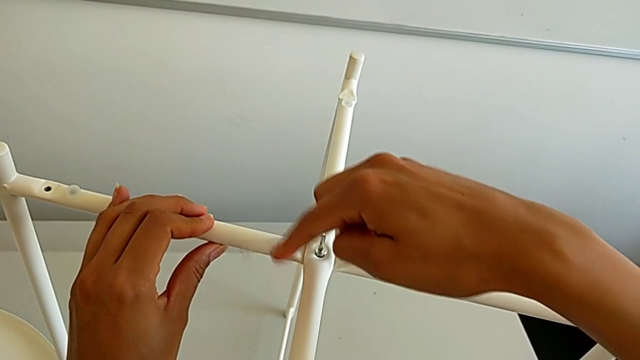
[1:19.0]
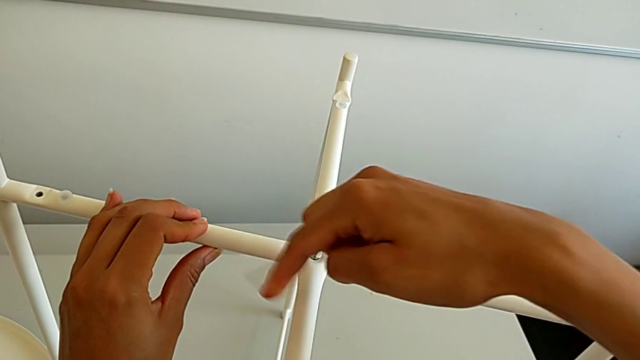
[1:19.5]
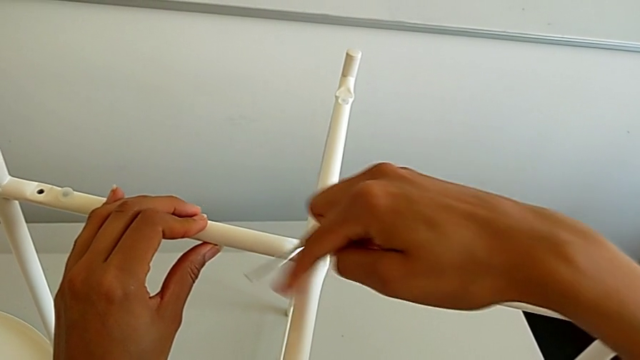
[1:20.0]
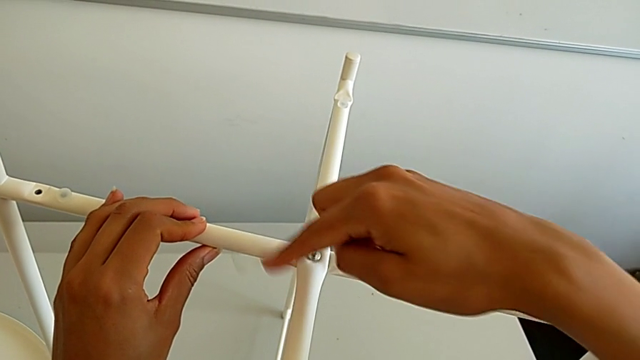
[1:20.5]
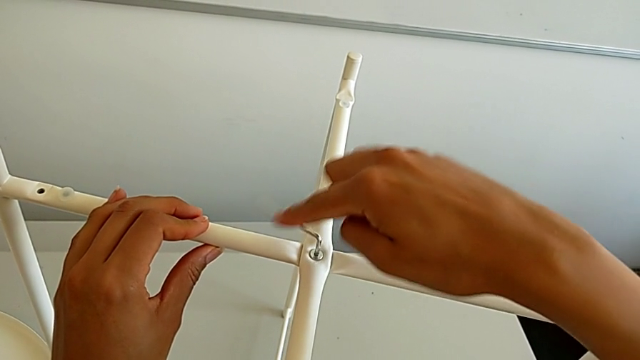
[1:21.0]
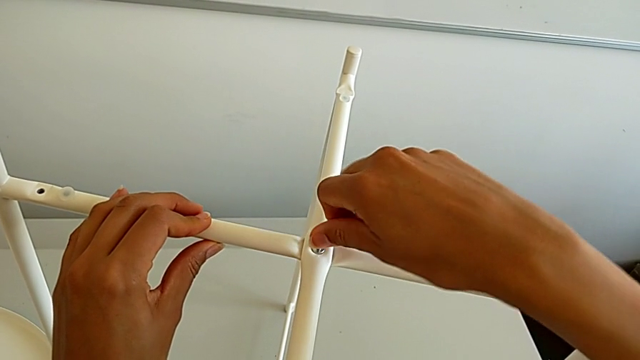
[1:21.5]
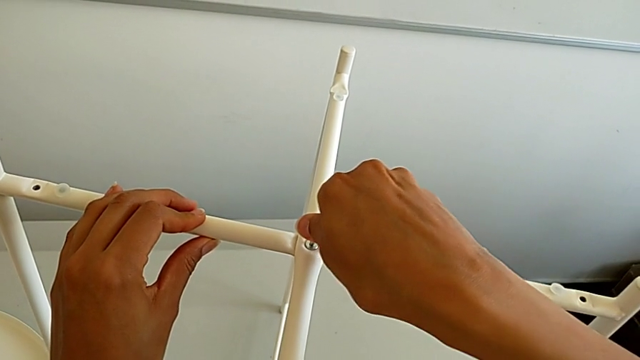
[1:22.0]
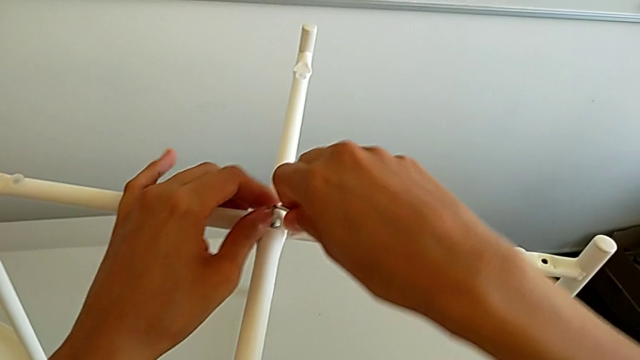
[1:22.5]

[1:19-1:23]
The camera wearer is assembling the top screw. They keep screwing the hex socket head and withdraw the Allen wrench.

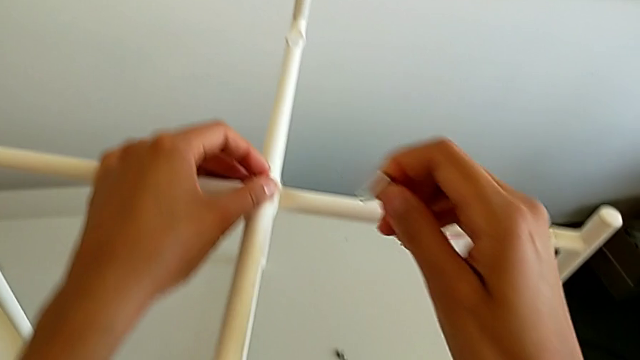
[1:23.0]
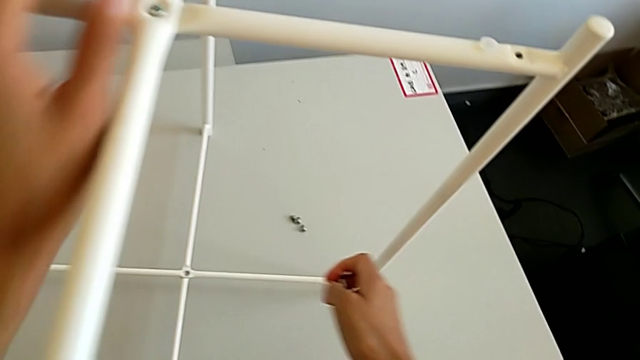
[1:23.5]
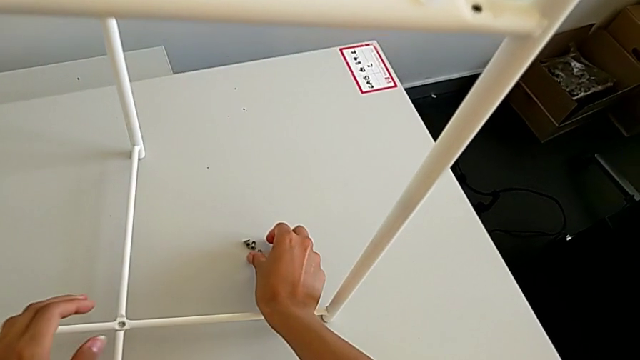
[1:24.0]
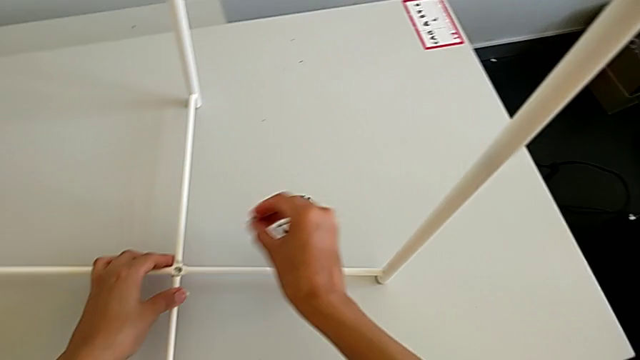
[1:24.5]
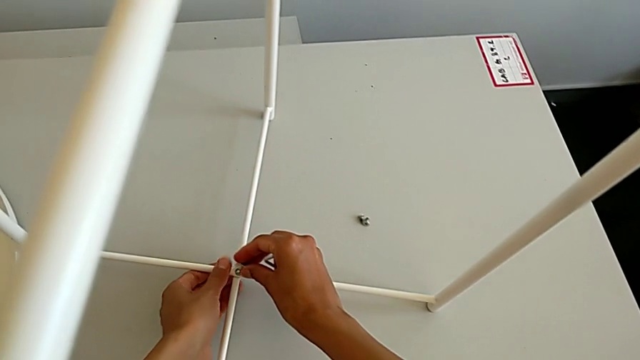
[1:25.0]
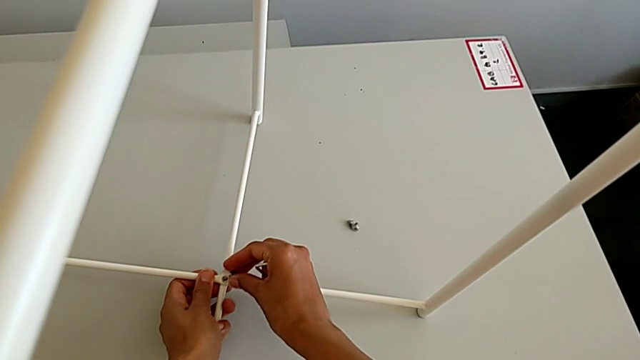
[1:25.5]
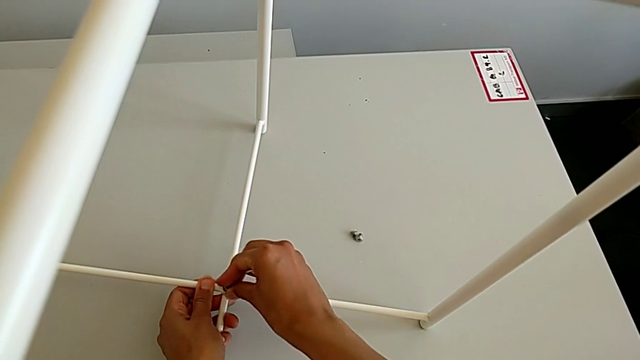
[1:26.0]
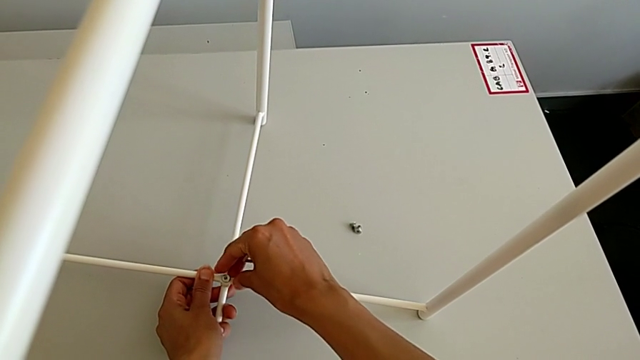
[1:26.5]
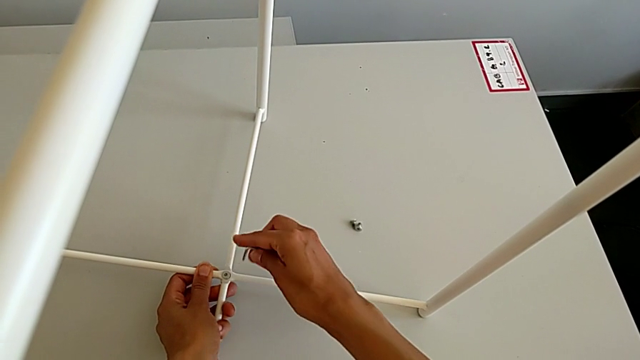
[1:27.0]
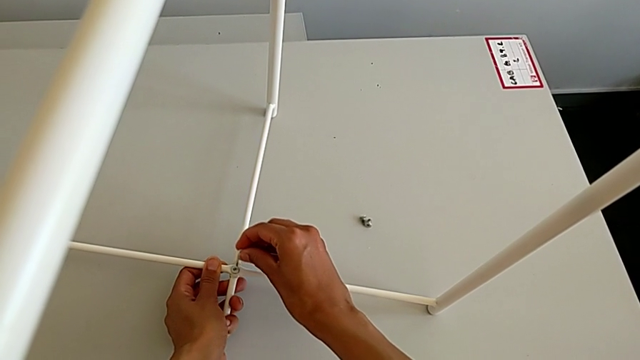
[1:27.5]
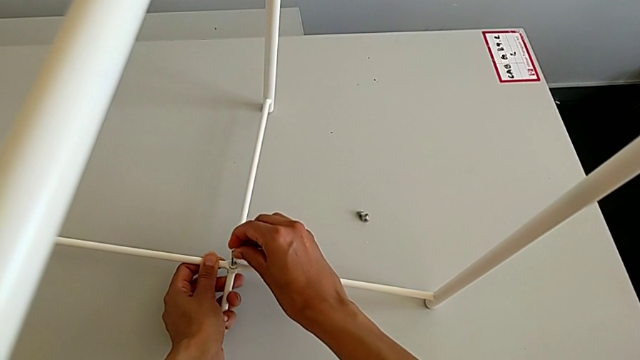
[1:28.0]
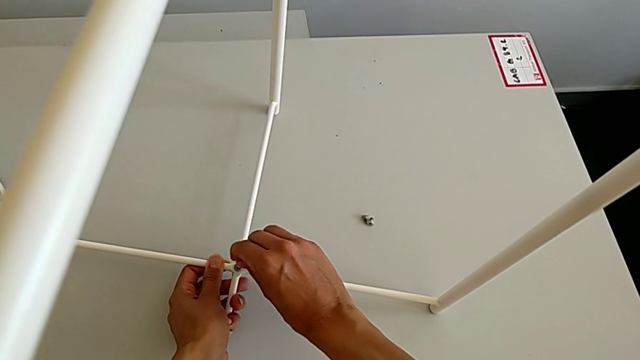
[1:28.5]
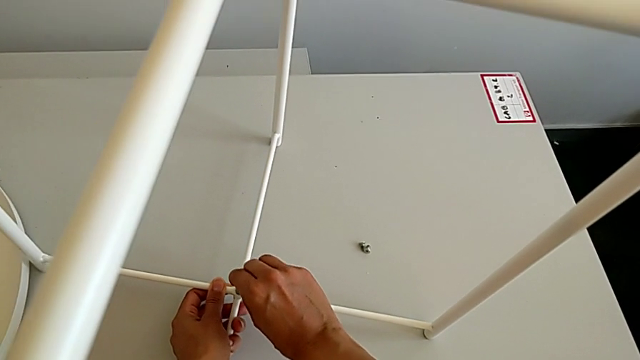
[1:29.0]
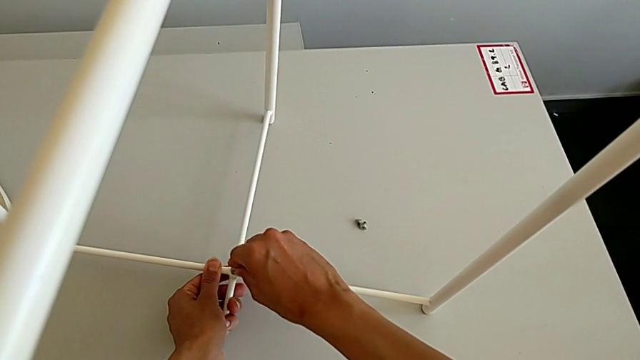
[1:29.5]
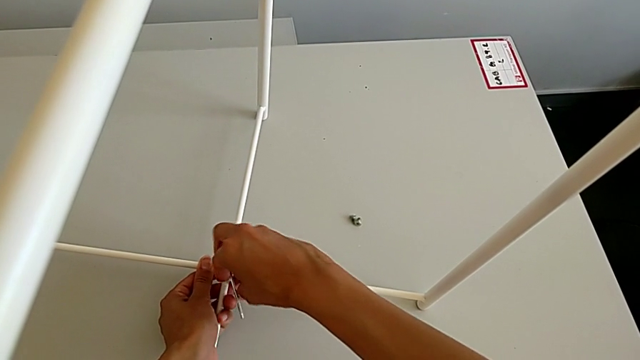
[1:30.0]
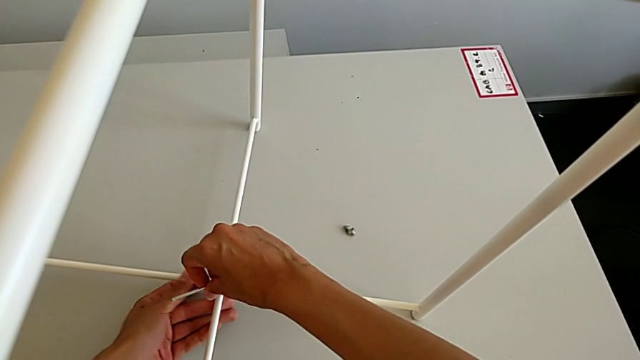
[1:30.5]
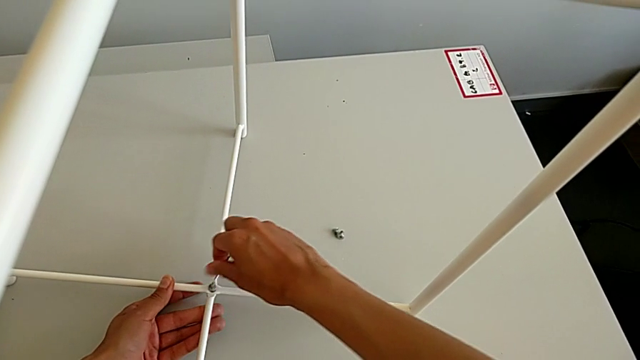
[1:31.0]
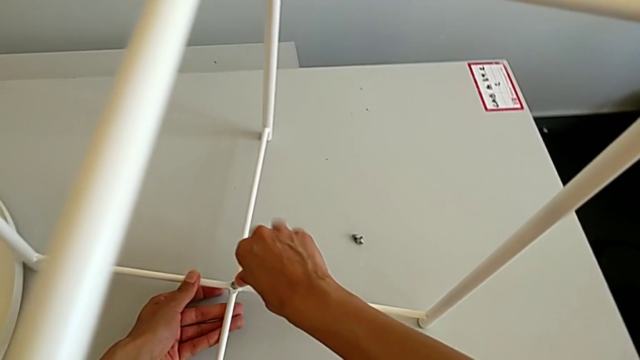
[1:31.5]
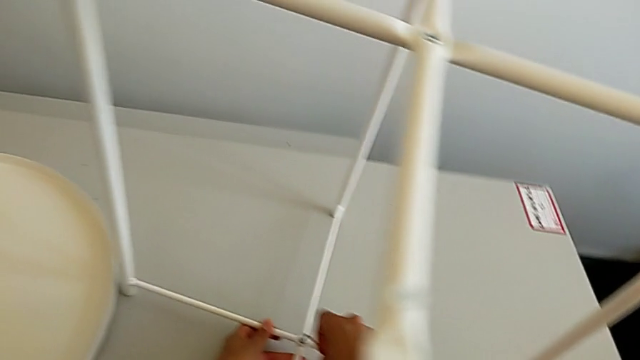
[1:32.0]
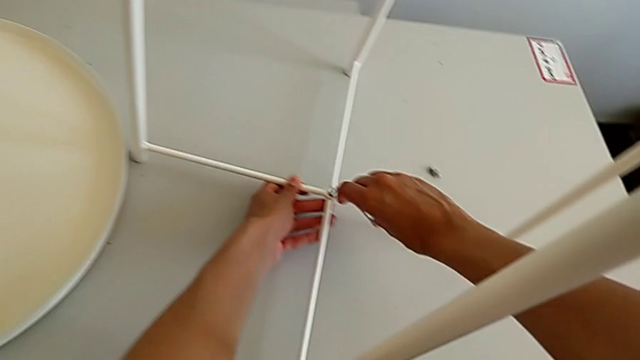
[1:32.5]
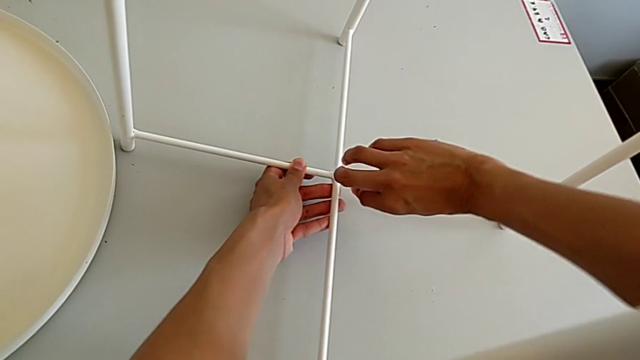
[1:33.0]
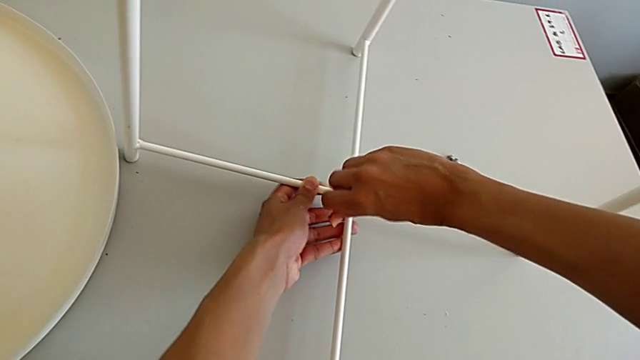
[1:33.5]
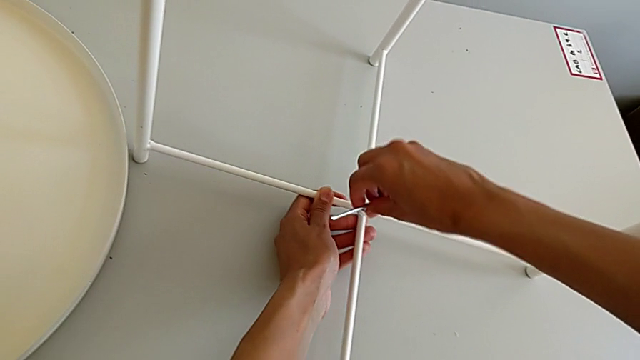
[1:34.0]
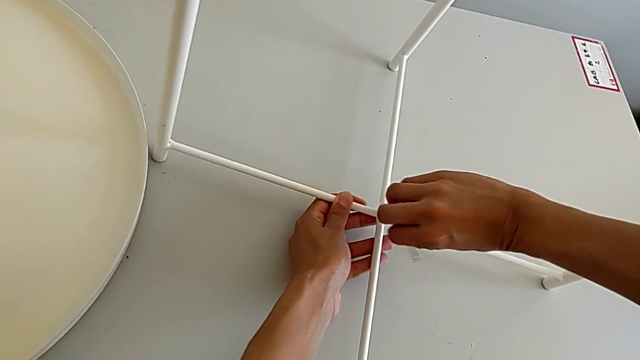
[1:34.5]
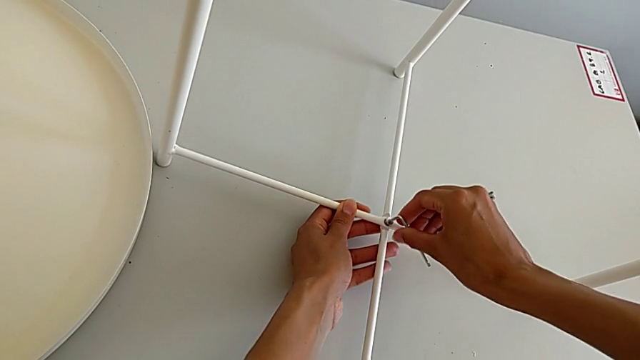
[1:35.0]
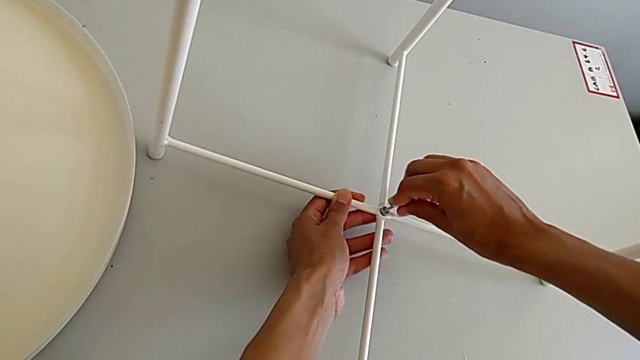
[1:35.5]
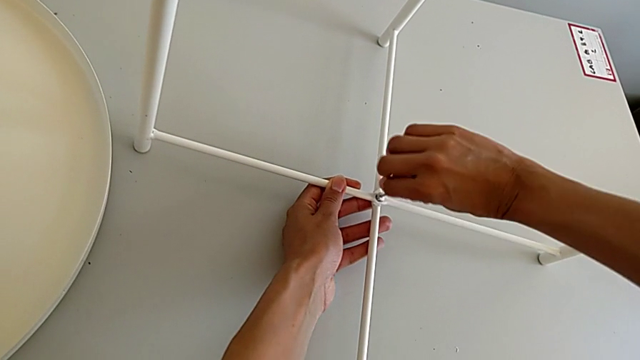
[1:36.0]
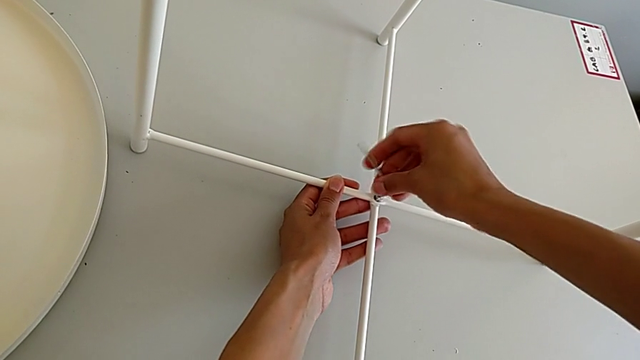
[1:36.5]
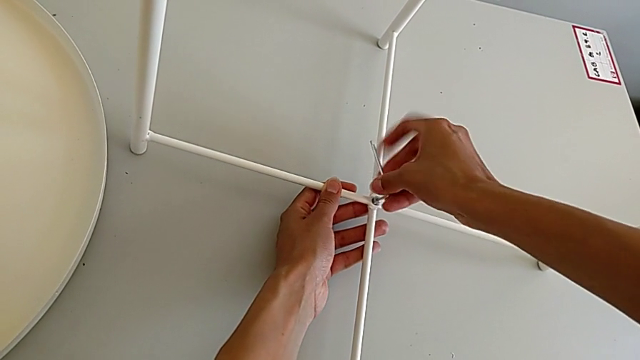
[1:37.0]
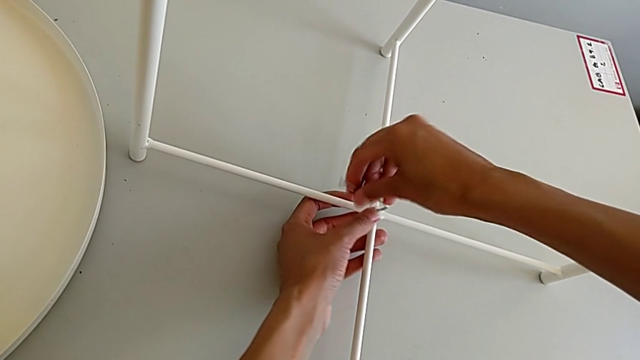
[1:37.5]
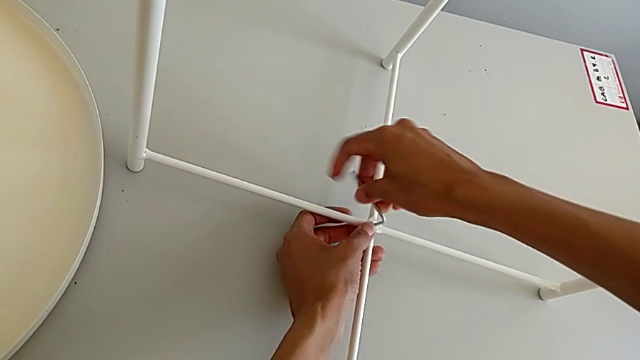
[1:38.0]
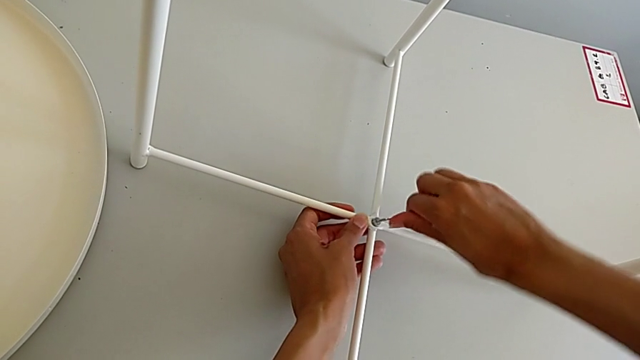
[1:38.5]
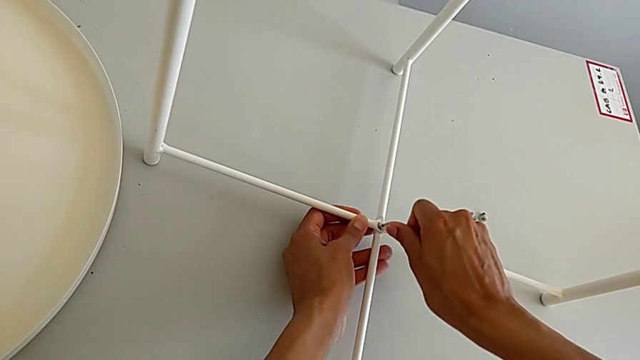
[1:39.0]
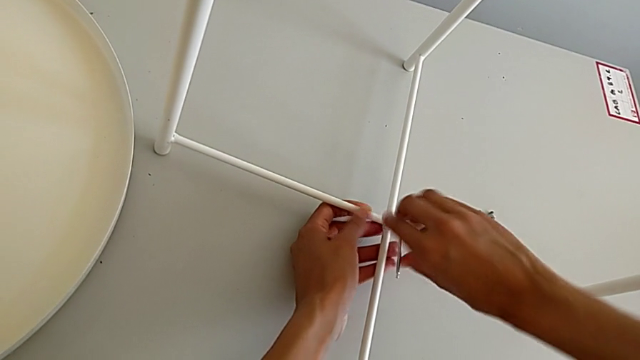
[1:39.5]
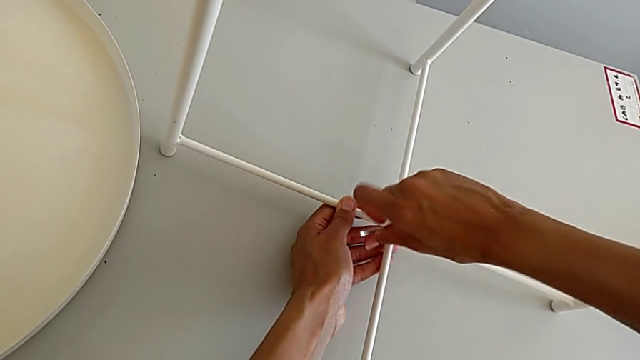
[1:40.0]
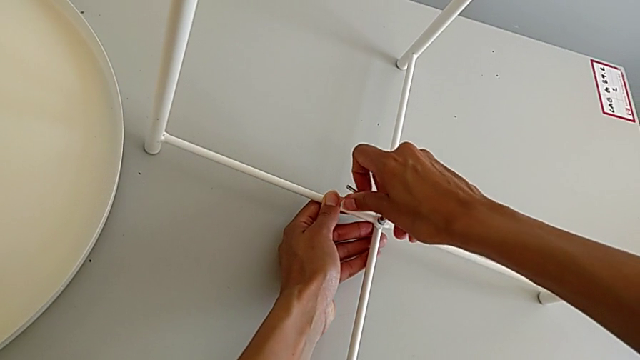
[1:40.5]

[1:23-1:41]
The camera wearer is assembling the bottom screw. They grab the hex socket head, insert it, insert the Allen wrench and screw the hex socket head.
